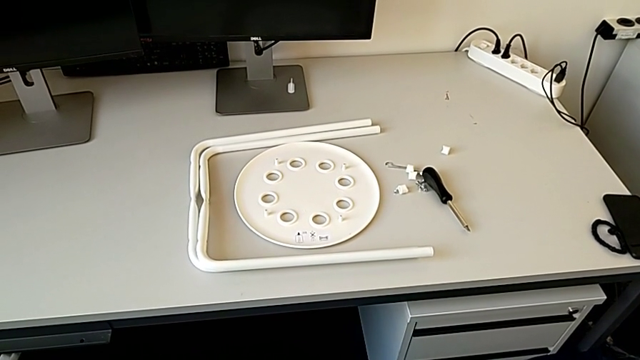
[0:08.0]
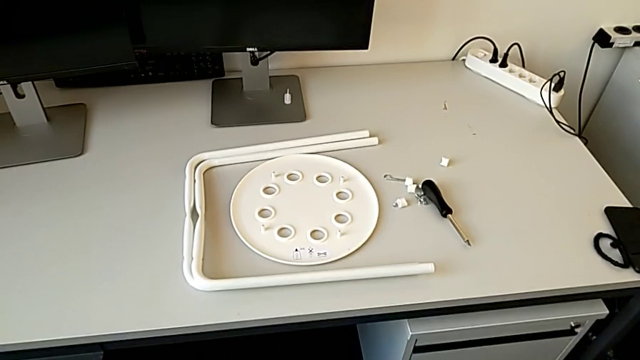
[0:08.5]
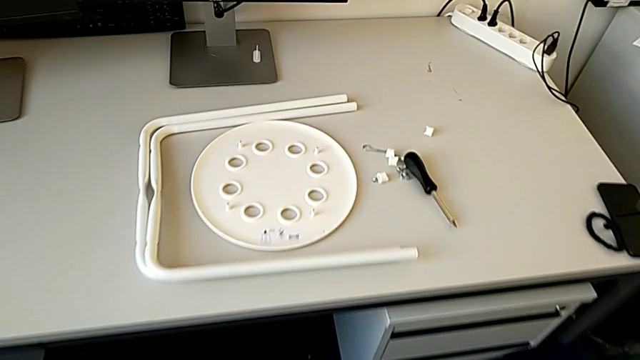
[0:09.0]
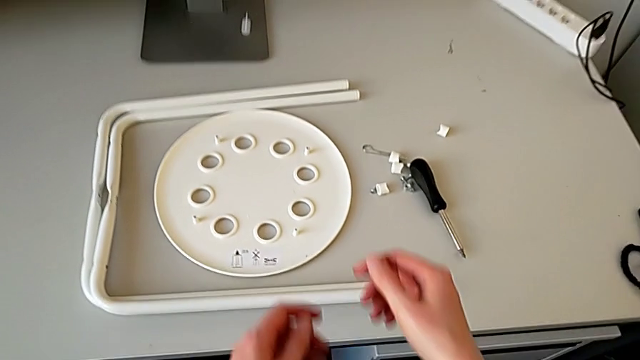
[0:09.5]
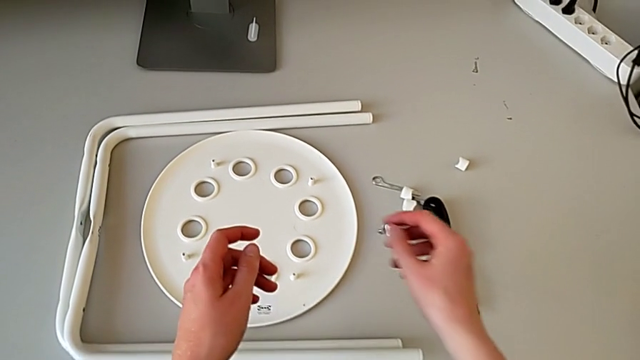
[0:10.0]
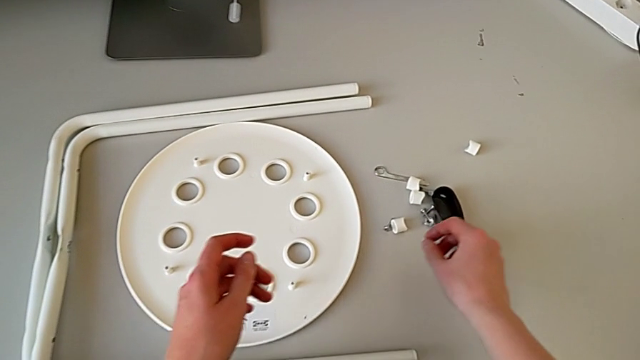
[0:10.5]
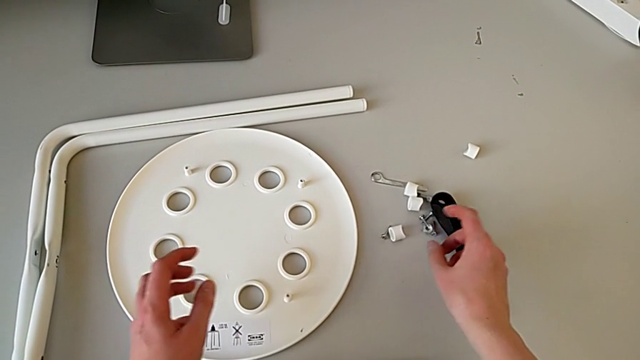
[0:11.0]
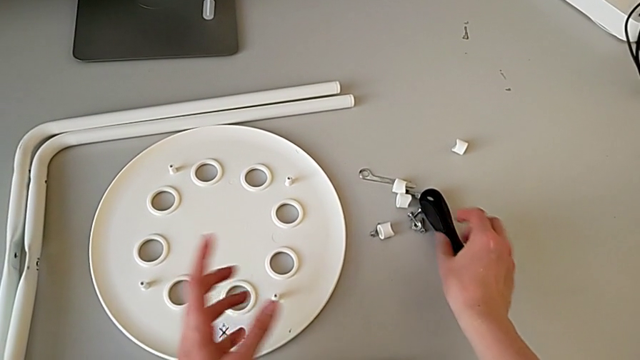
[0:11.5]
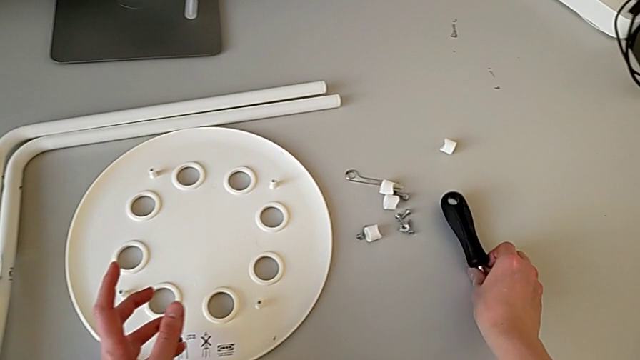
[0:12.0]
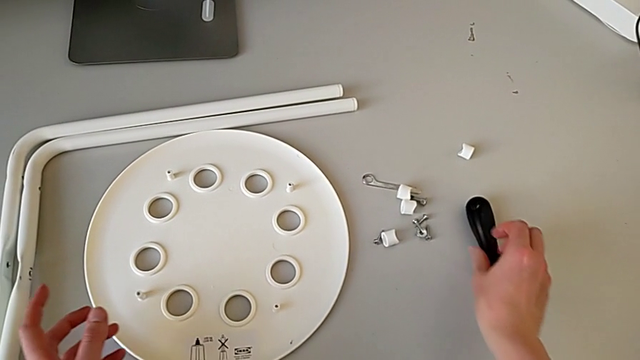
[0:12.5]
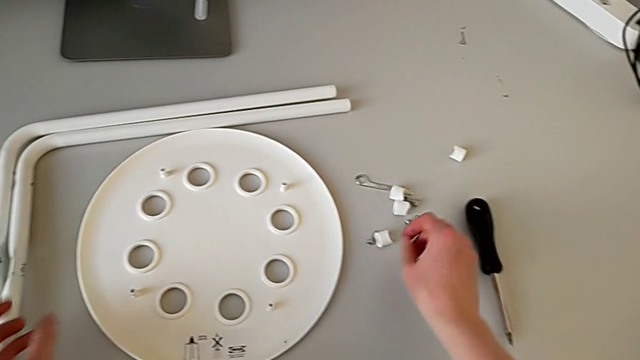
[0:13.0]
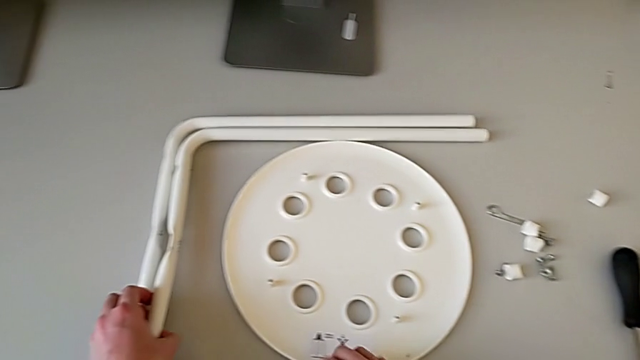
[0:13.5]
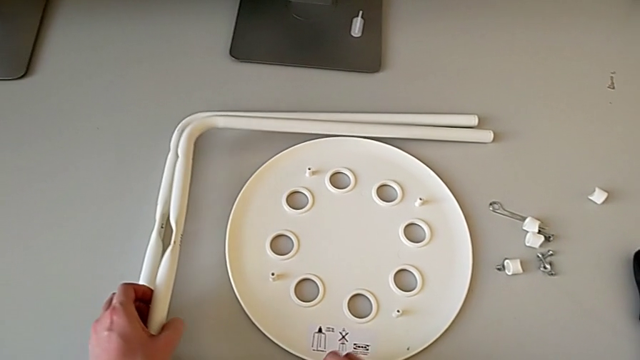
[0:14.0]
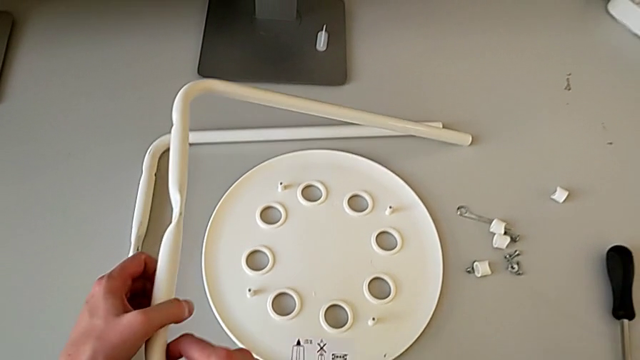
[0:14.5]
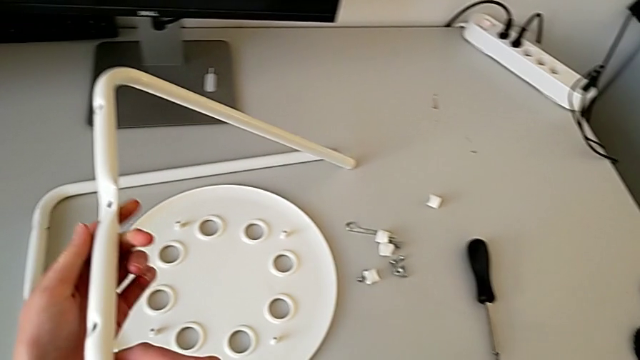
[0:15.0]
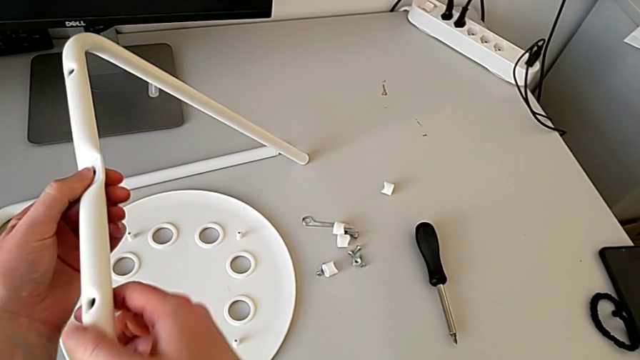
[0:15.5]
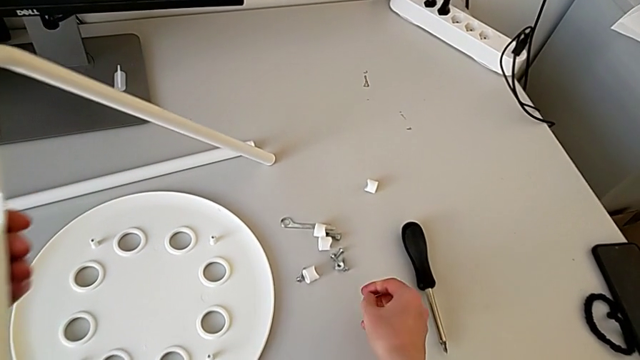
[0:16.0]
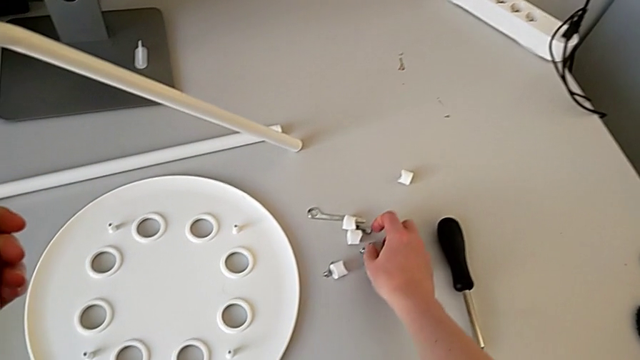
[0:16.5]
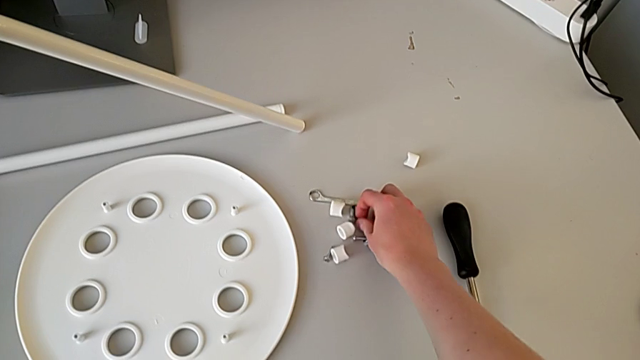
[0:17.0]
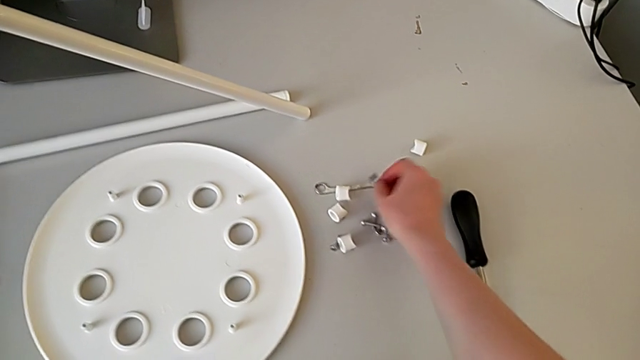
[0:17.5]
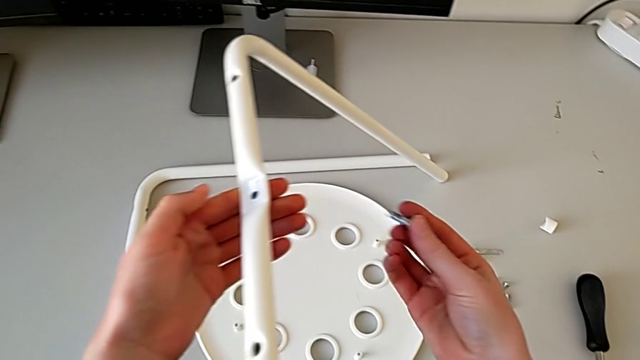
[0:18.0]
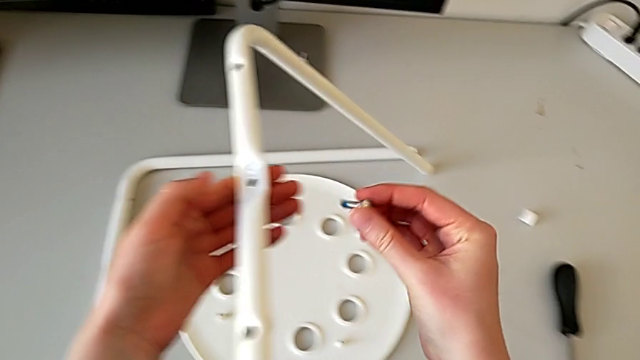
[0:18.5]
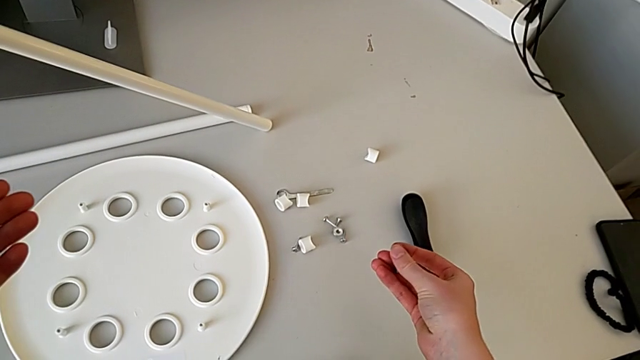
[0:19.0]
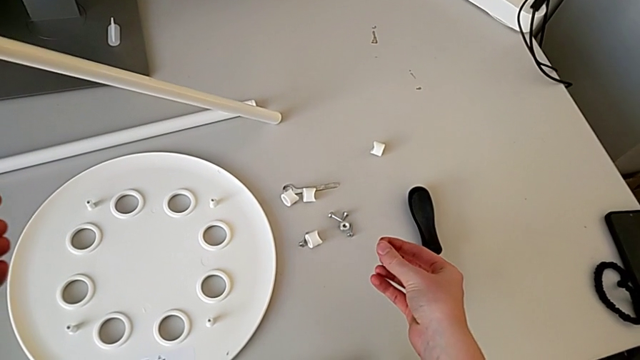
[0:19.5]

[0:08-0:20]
The camera wearer is putting the legs on top of each other. They approach the stool, slide the screwdriver, grab the leg with the left hand and wrongly grab the bolt.

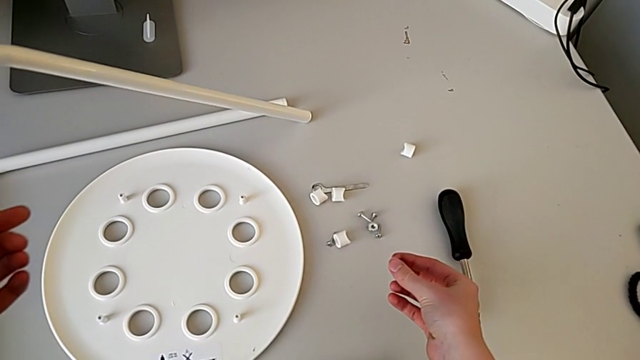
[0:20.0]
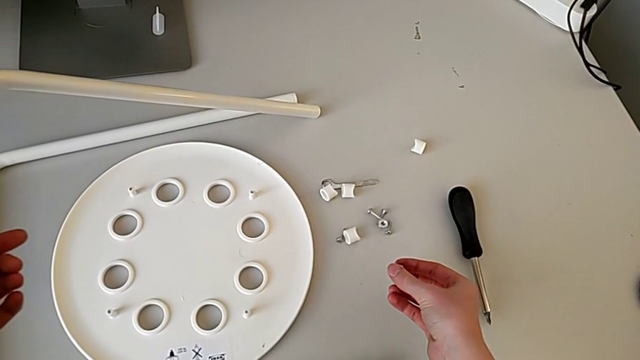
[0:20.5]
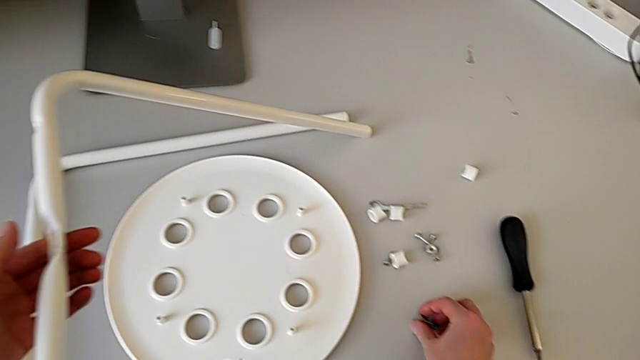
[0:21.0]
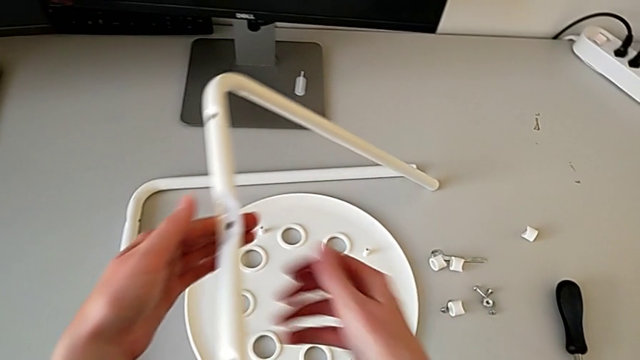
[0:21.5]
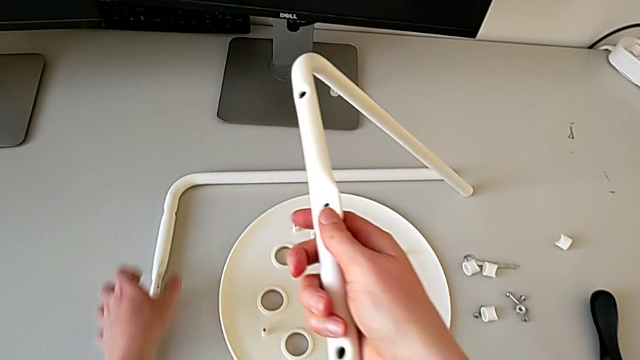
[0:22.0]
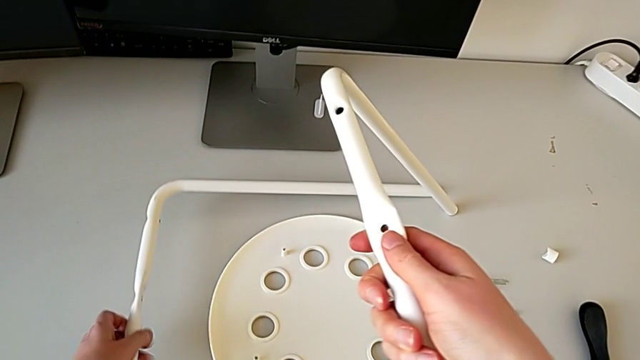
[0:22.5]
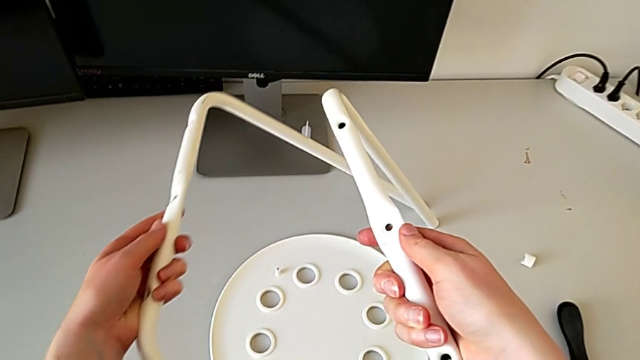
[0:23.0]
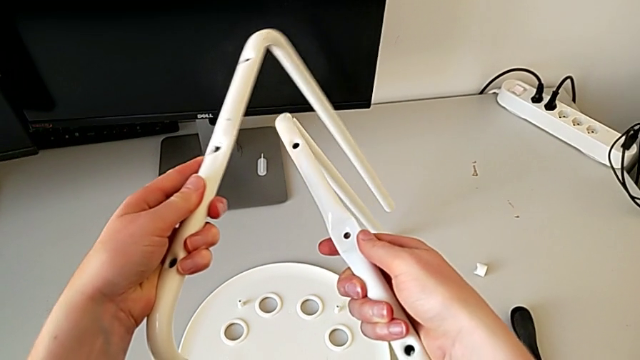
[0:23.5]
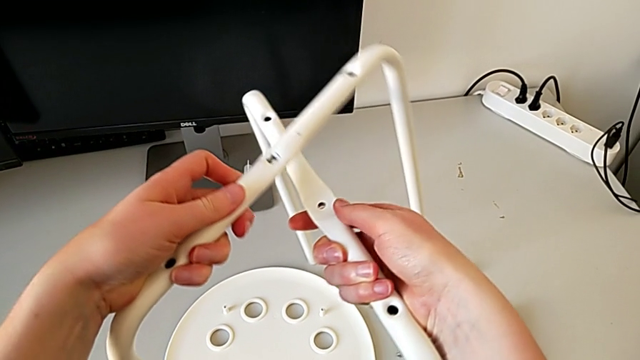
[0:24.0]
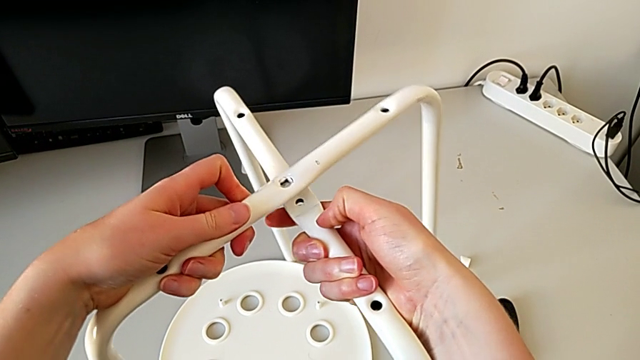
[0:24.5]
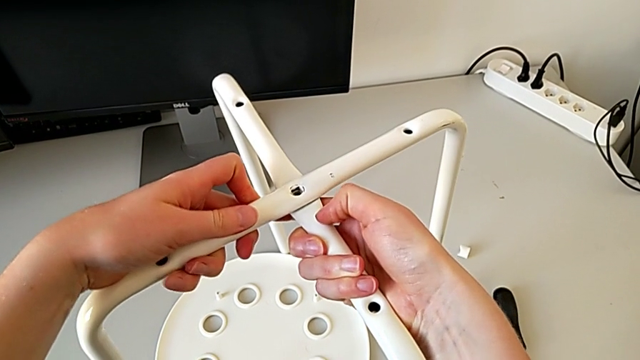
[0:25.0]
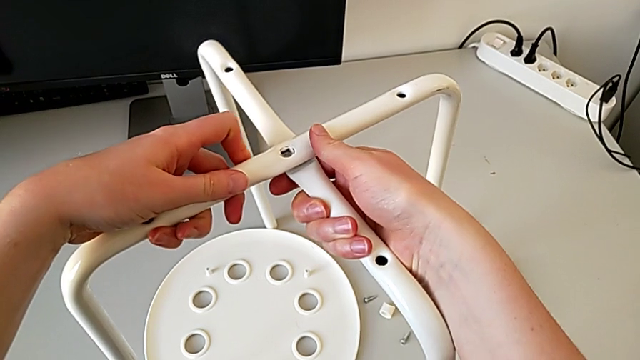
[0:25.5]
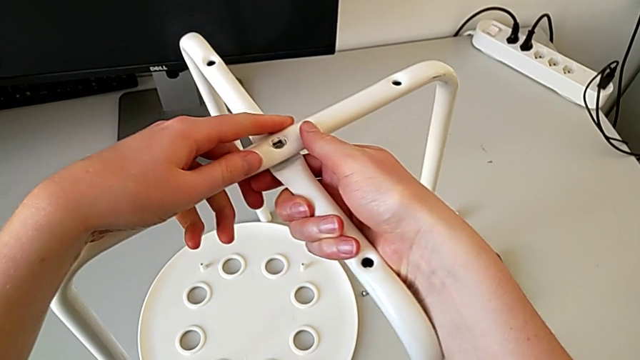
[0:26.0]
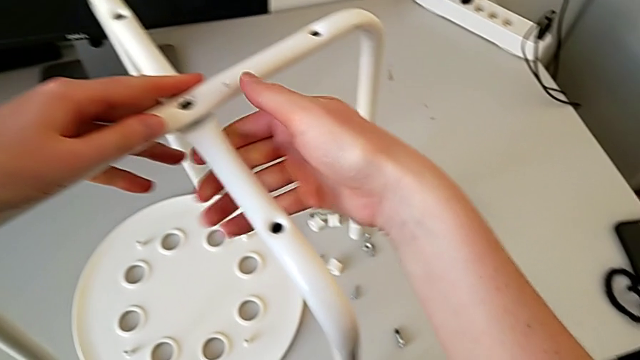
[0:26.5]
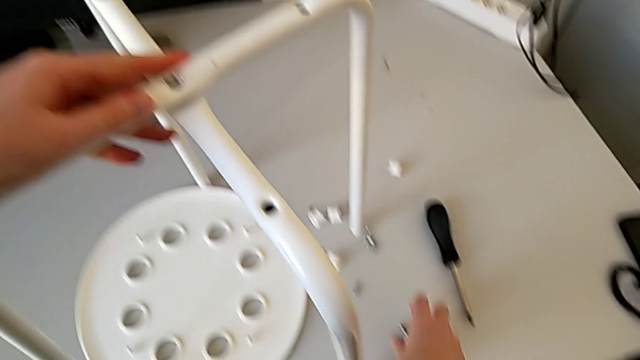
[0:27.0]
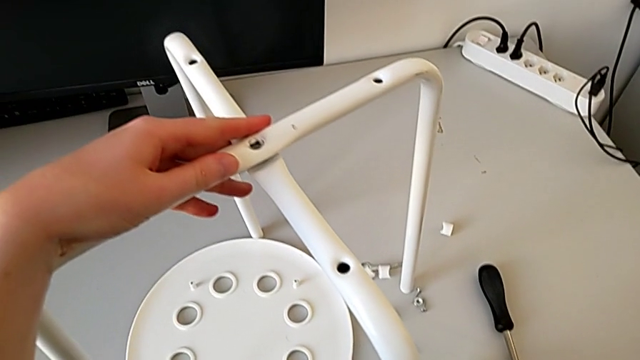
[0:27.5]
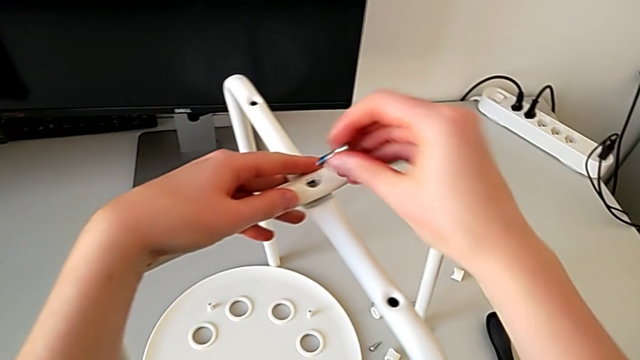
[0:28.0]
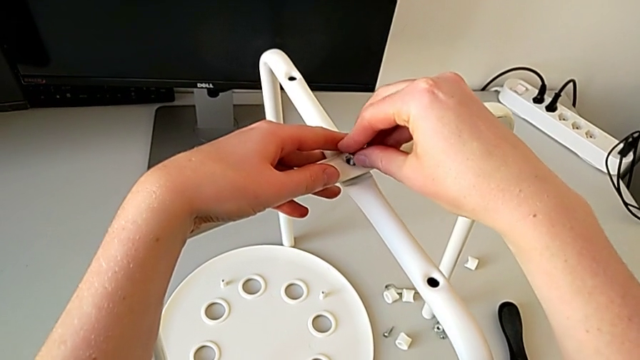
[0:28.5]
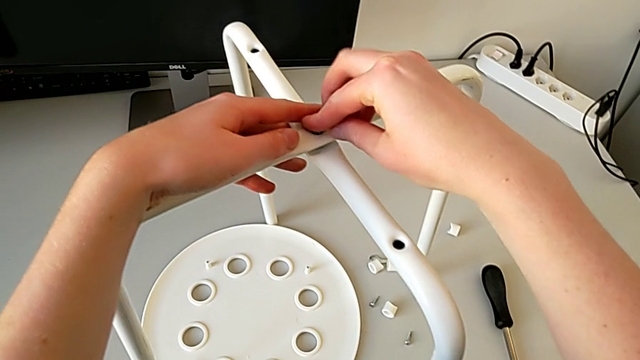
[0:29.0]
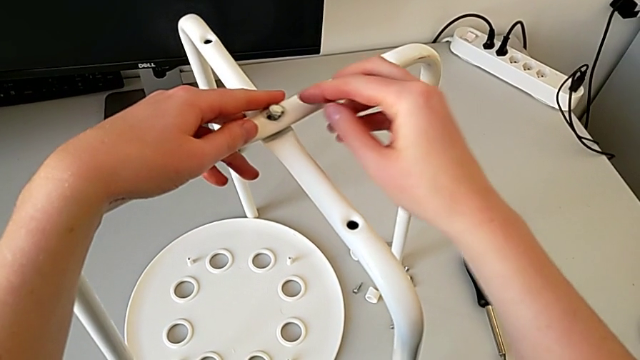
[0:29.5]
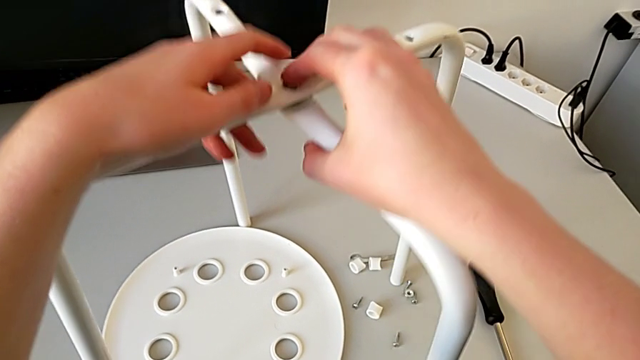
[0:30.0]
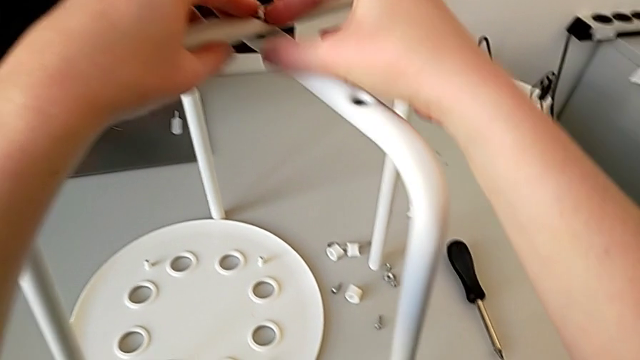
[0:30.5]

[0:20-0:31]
The camera wearer is putting the legs on top of each other. They place the bolt, grab the leg, grab the leg with the left hand, align it, grab the bolt and insert it.
